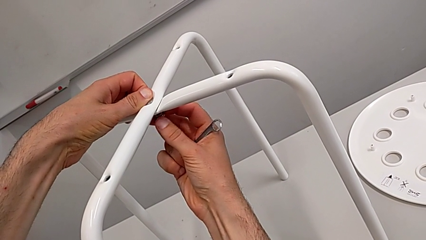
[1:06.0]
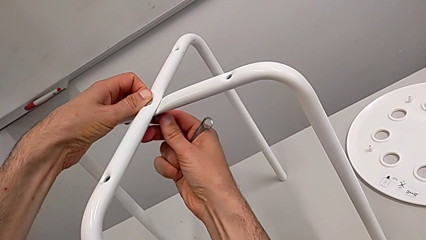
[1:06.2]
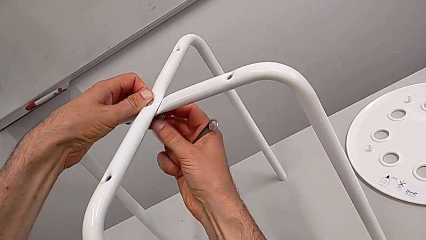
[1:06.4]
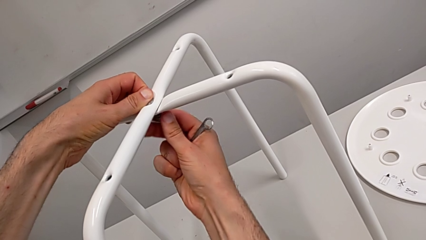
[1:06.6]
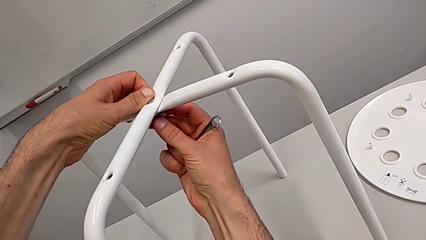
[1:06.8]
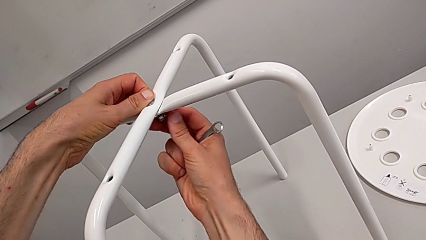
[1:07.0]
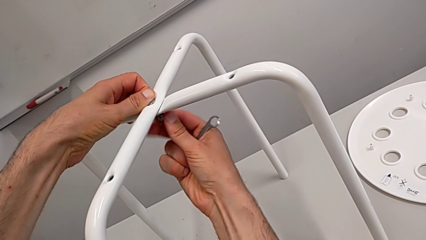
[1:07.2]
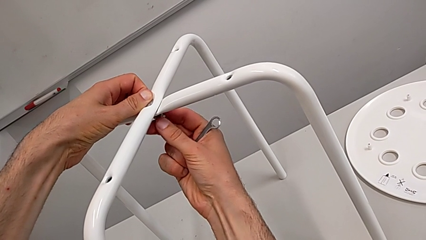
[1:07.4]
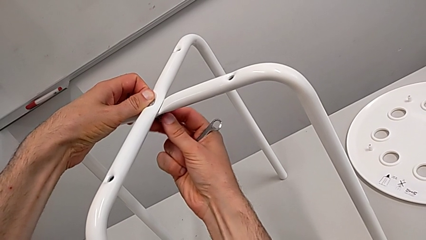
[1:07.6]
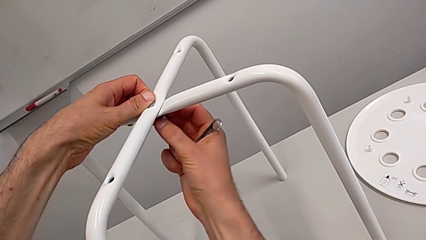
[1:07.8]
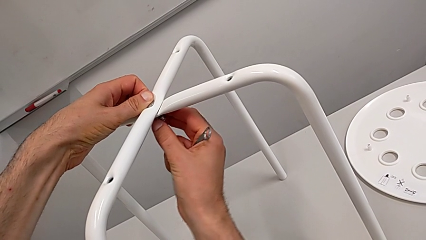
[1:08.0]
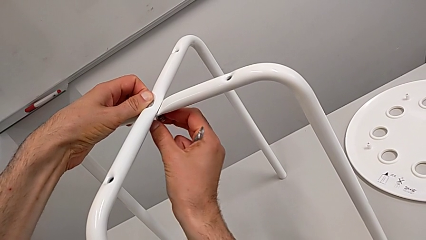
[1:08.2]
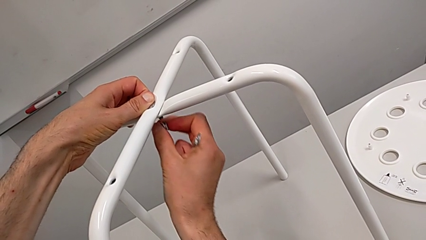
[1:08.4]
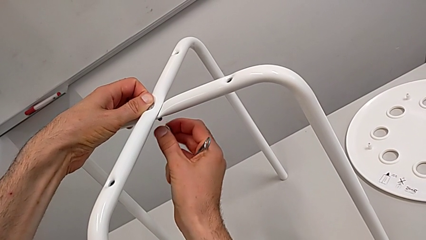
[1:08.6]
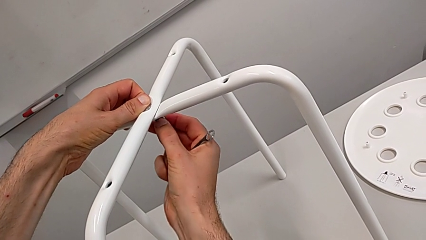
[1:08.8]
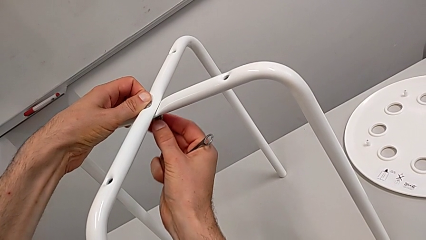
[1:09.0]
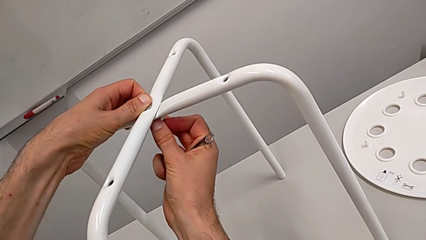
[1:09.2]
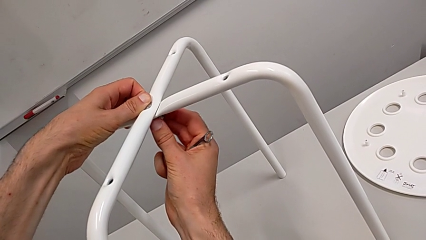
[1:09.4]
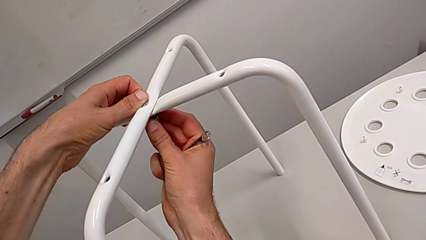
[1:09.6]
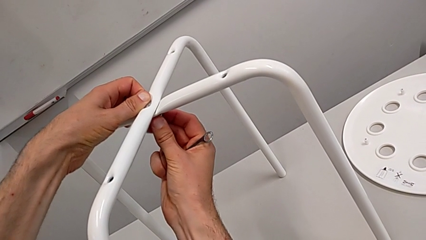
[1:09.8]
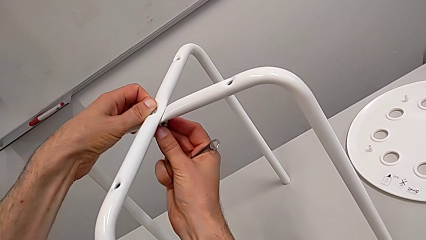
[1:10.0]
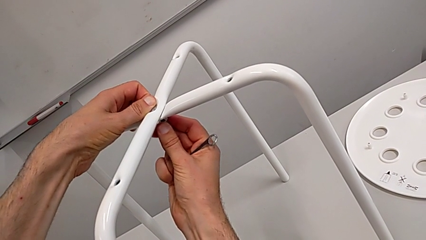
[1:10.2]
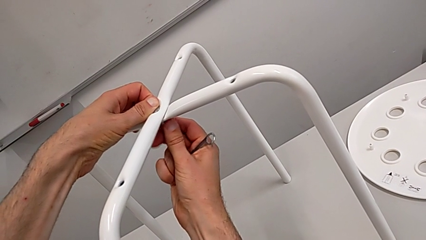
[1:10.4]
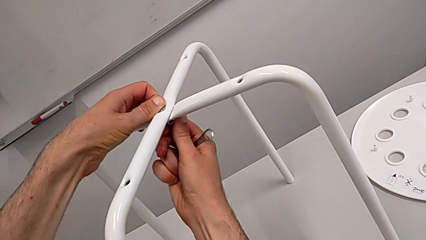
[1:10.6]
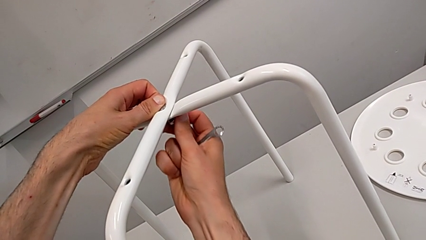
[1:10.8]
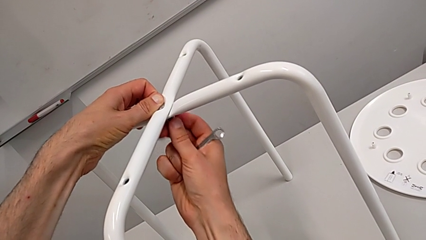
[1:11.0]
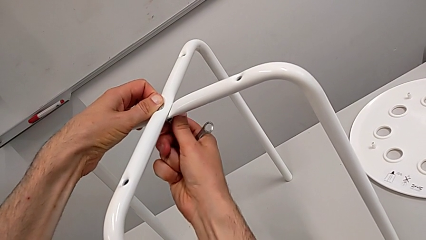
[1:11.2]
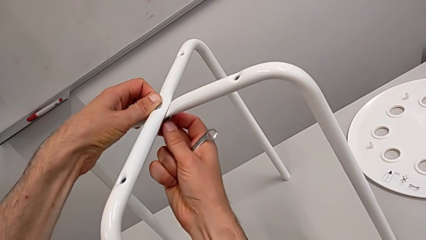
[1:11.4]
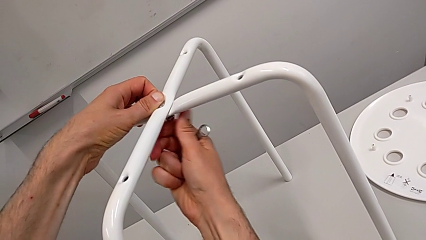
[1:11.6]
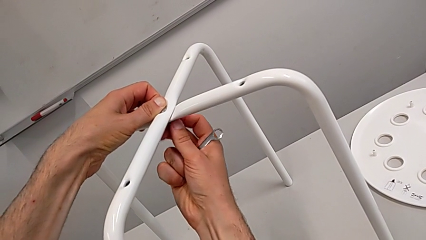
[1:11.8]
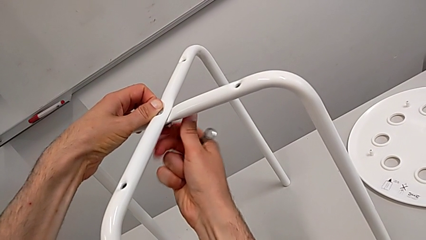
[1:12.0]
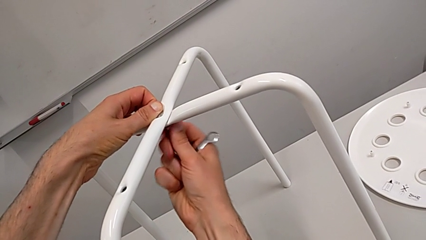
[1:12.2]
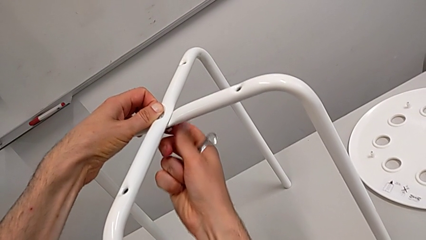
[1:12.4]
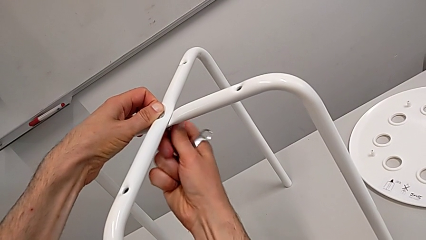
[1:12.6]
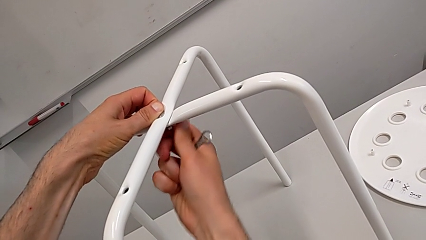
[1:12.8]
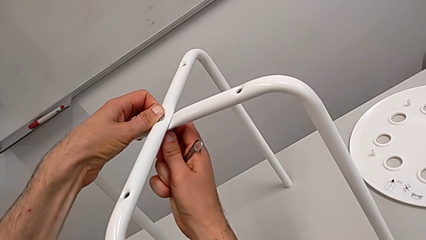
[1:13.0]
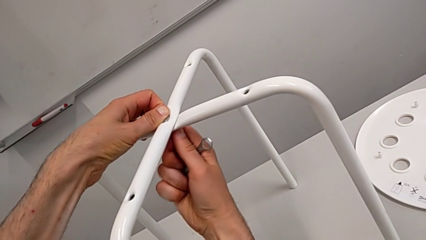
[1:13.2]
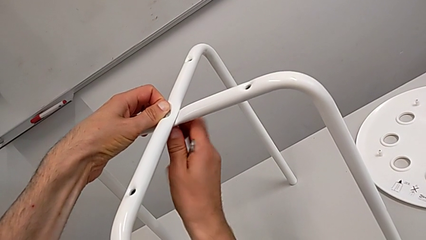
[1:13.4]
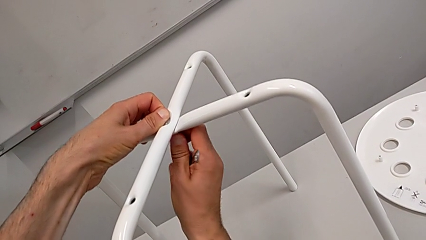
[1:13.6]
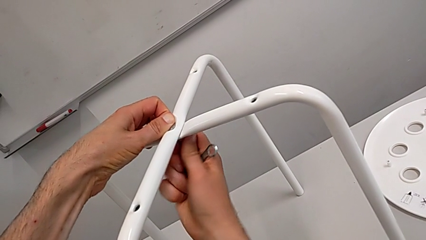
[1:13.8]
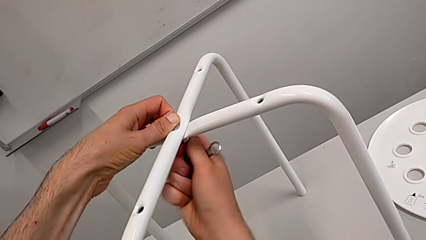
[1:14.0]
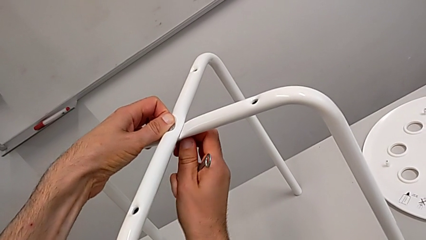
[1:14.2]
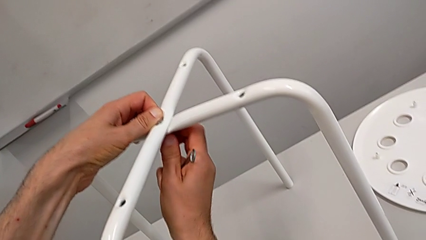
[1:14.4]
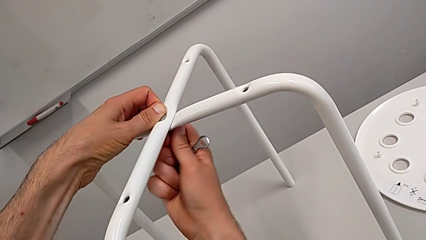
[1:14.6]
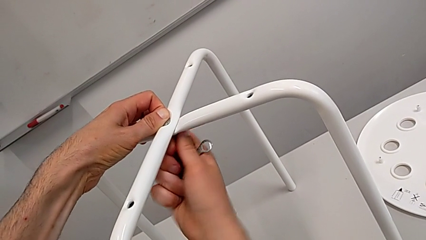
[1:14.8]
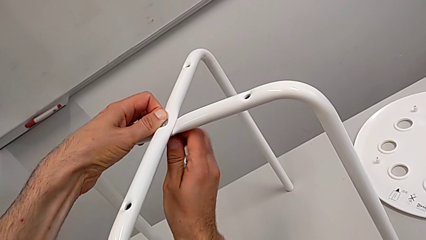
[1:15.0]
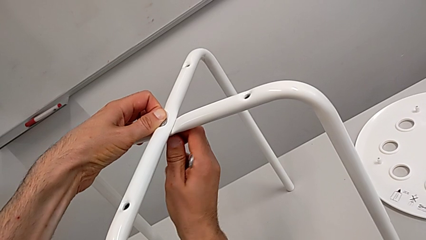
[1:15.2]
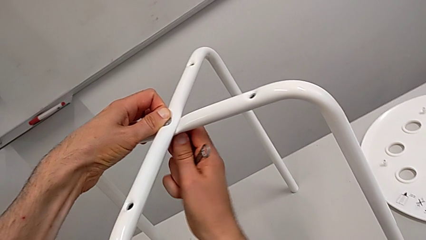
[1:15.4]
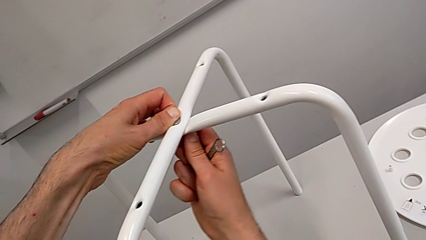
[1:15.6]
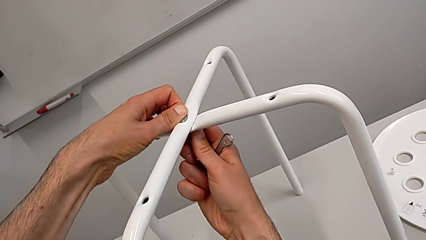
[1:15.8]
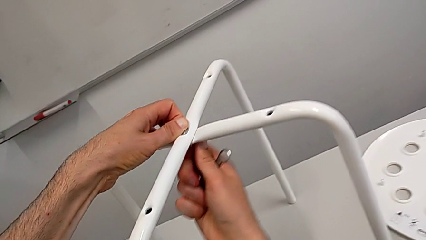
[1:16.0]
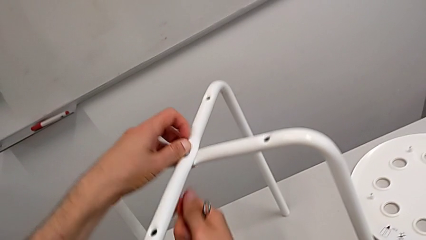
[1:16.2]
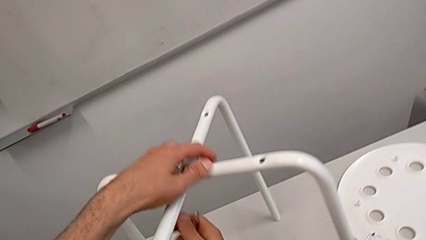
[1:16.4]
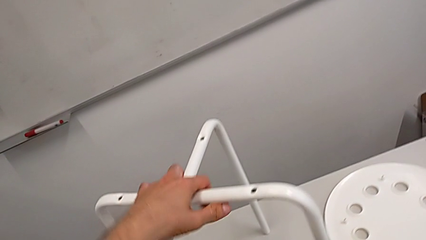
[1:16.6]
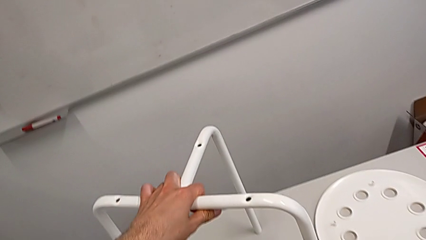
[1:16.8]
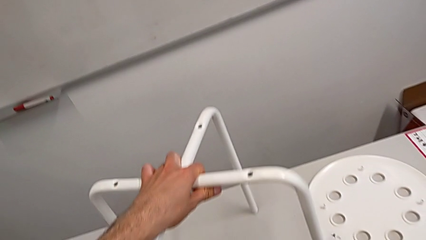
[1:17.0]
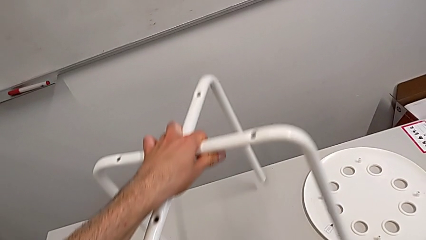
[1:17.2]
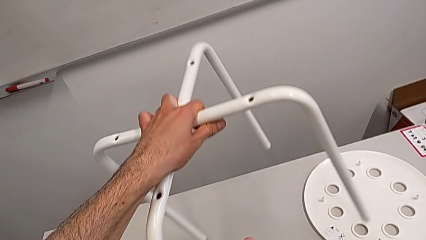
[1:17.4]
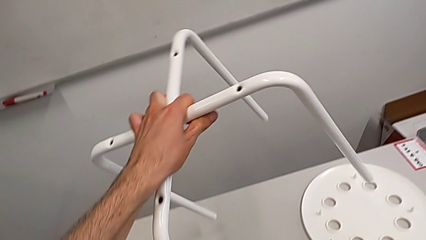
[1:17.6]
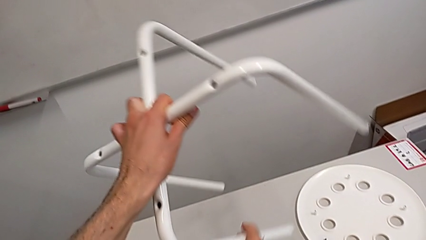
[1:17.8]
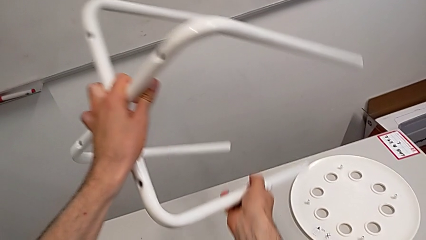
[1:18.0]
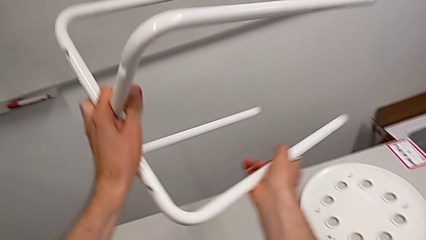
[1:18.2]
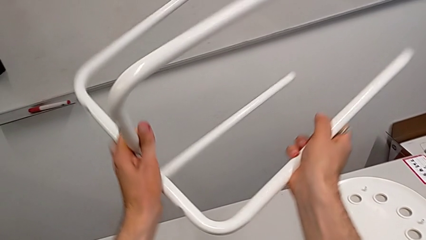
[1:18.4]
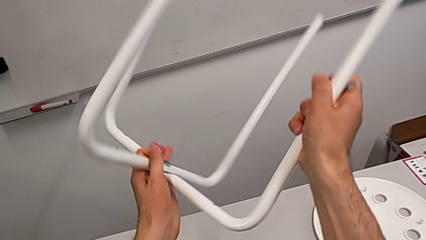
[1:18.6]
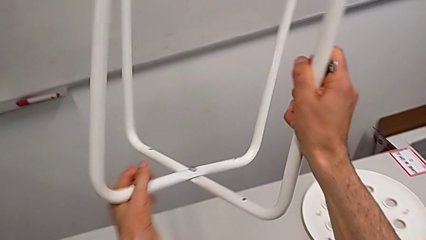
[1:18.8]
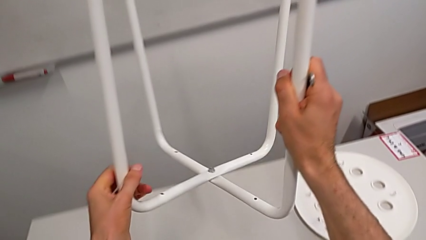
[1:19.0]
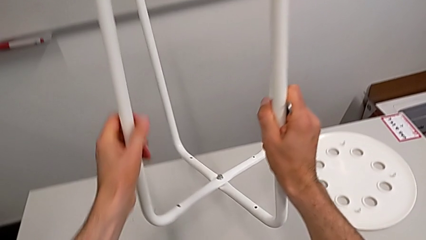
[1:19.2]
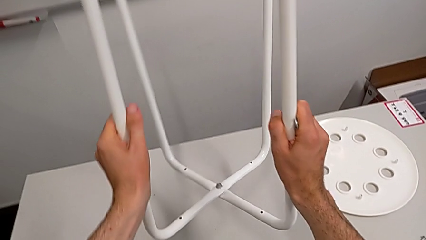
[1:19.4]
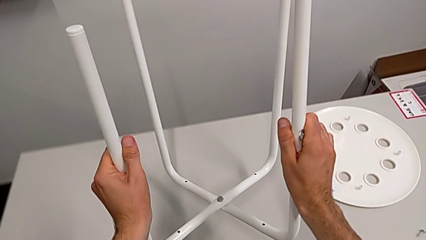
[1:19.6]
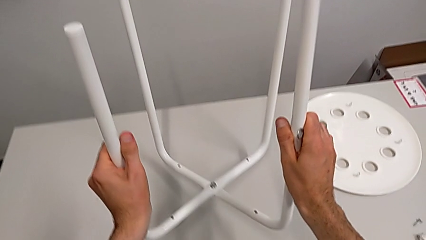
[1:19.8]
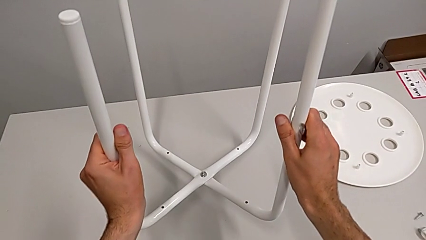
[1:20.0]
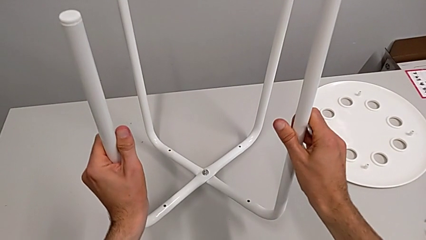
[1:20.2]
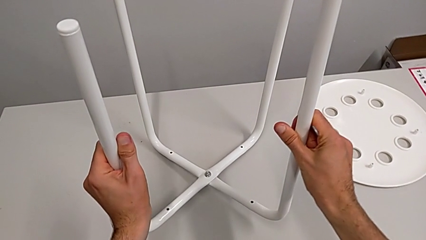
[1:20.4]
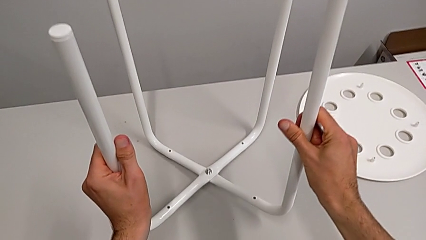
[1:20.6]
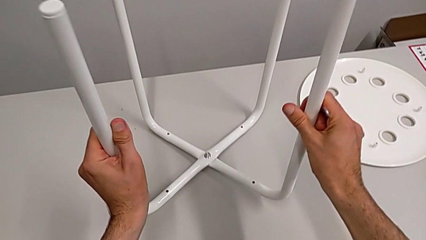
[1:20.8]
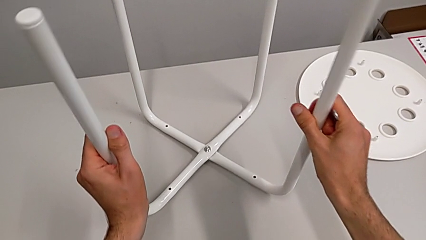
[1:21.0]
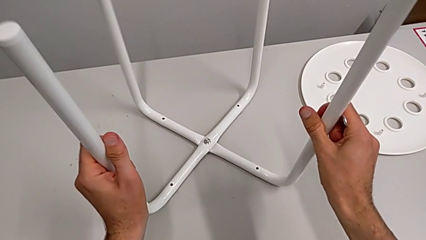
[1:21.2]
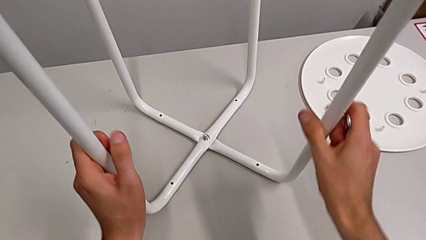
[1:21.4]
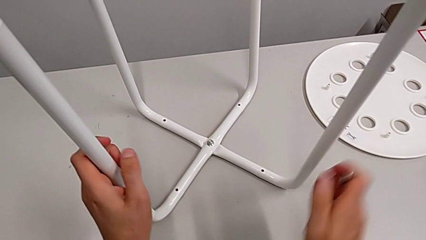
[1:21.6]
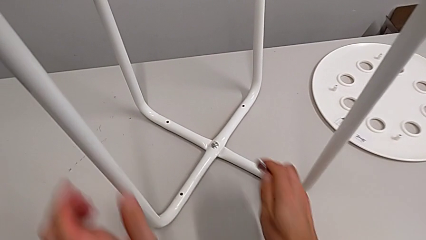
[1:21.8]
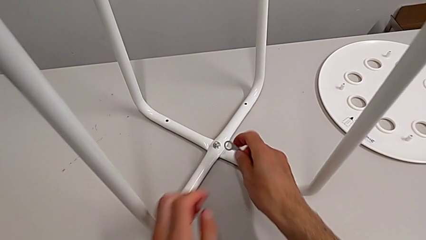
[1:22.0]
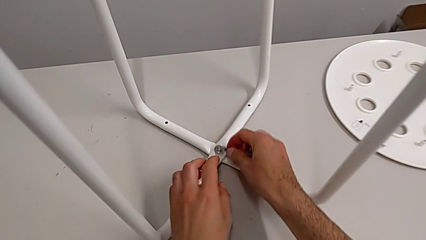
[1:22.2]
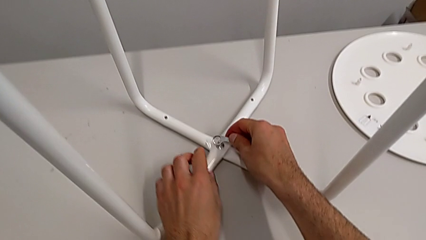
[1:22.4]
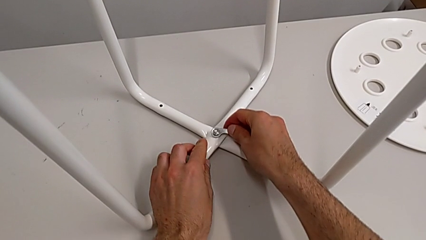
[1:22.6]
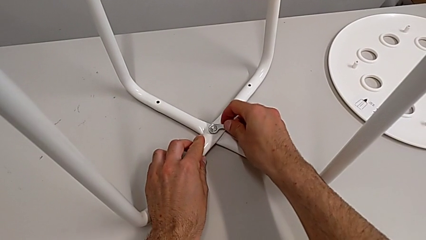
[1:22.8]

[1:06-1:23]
The camera wearer is screwing the legs. They disassemble the hex nut, insert it, screw it, grab the leg, rotate it, place the stool and insert the hexagonal wrench.
